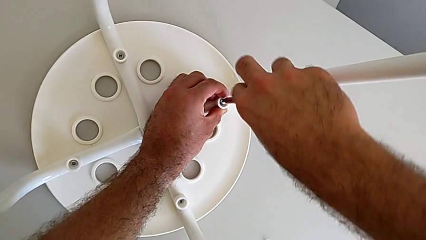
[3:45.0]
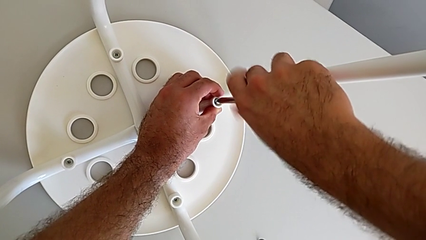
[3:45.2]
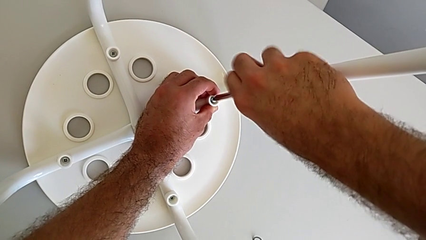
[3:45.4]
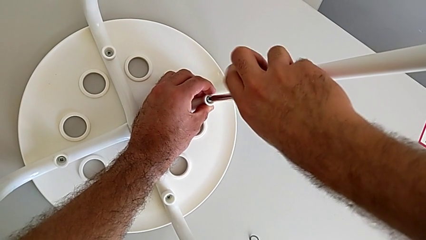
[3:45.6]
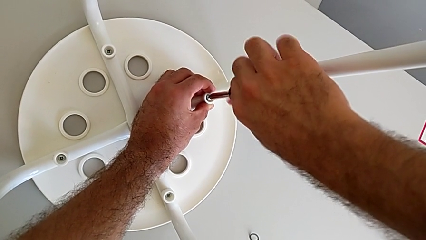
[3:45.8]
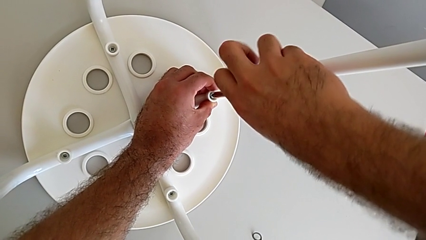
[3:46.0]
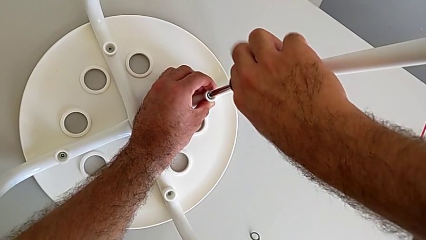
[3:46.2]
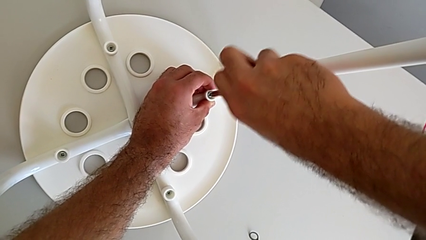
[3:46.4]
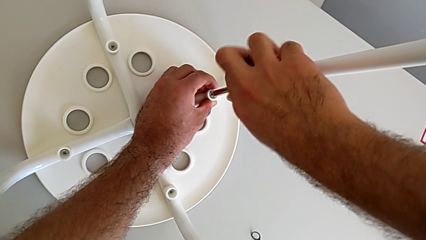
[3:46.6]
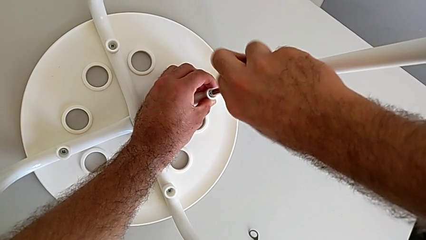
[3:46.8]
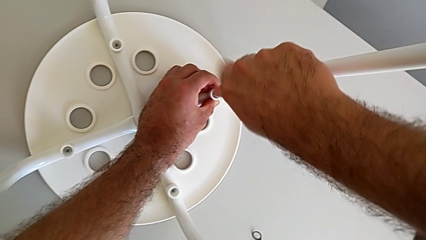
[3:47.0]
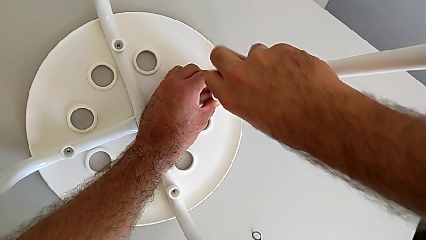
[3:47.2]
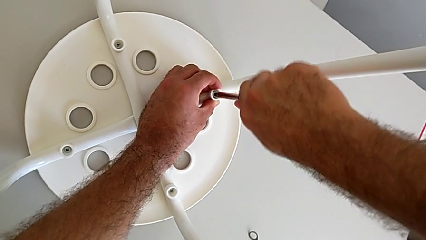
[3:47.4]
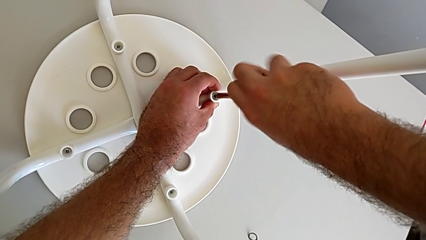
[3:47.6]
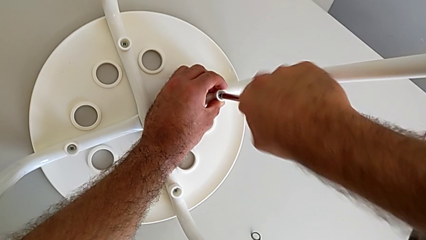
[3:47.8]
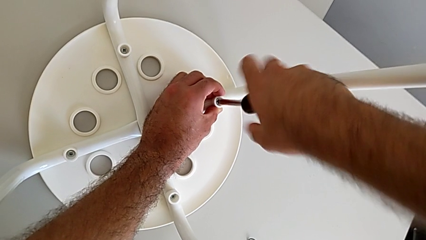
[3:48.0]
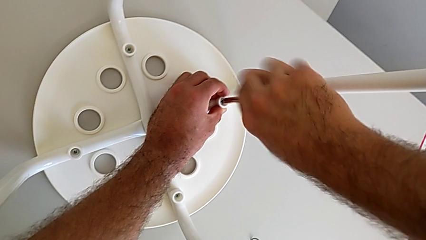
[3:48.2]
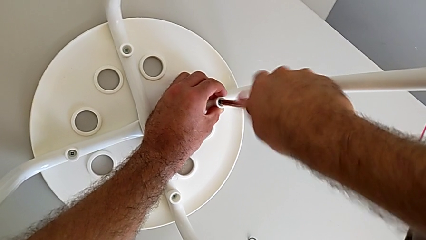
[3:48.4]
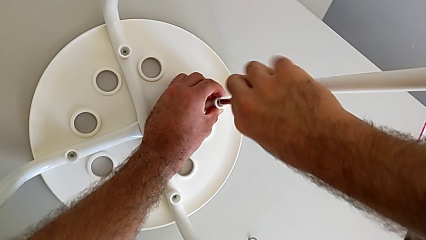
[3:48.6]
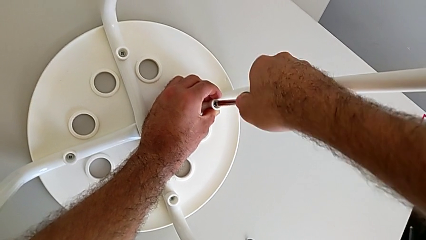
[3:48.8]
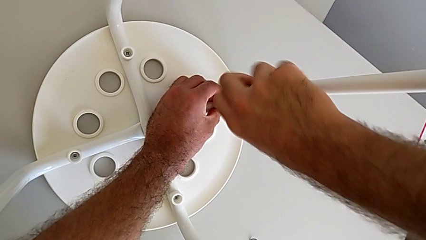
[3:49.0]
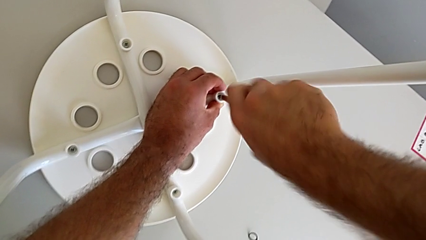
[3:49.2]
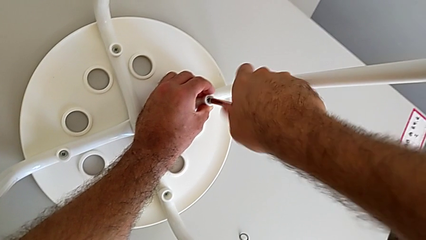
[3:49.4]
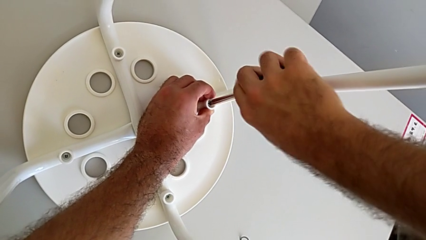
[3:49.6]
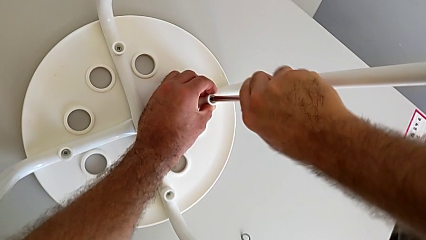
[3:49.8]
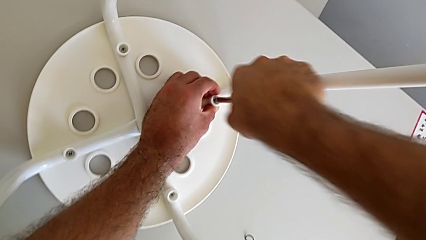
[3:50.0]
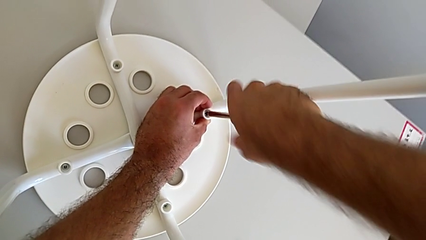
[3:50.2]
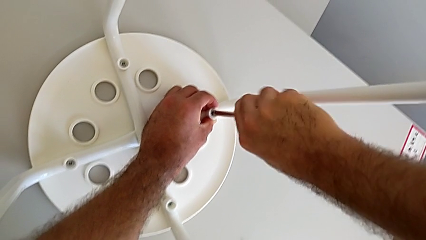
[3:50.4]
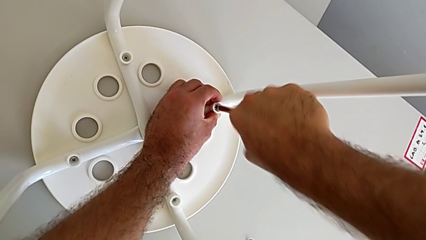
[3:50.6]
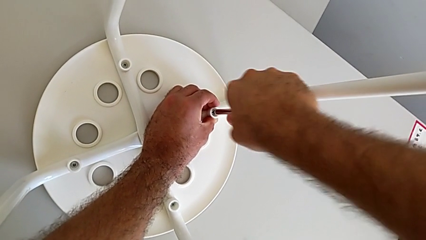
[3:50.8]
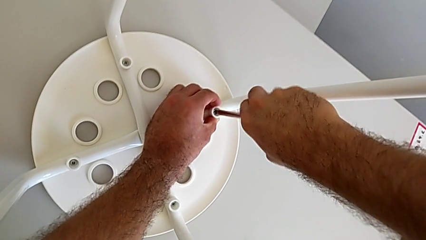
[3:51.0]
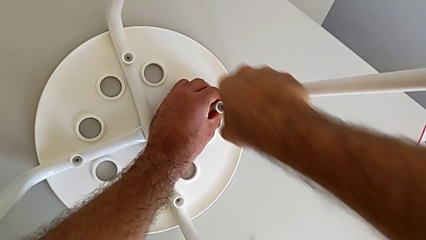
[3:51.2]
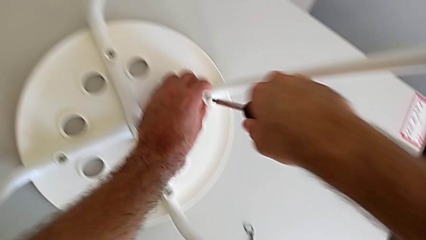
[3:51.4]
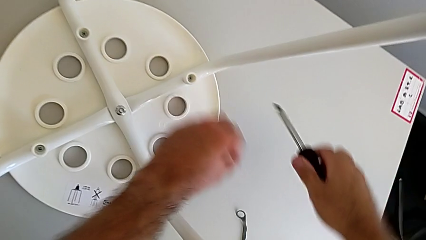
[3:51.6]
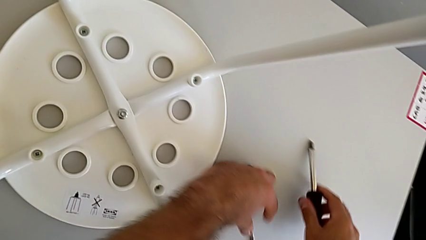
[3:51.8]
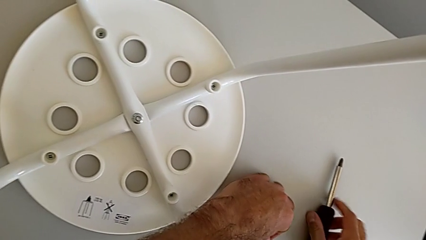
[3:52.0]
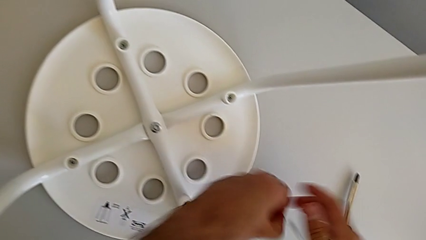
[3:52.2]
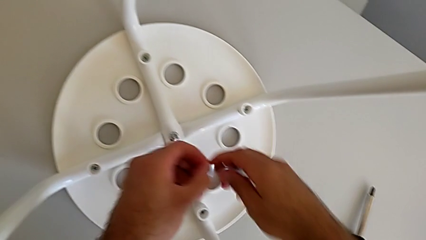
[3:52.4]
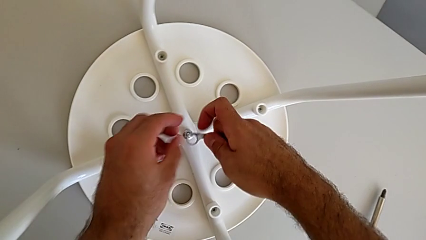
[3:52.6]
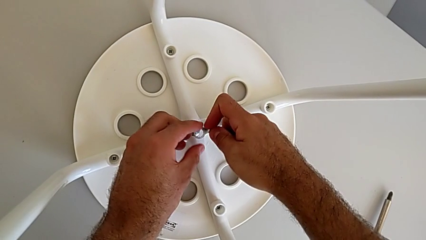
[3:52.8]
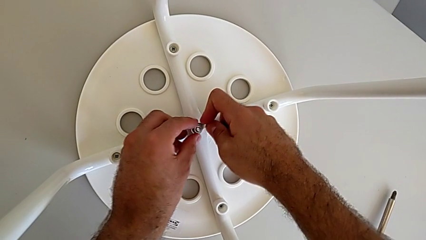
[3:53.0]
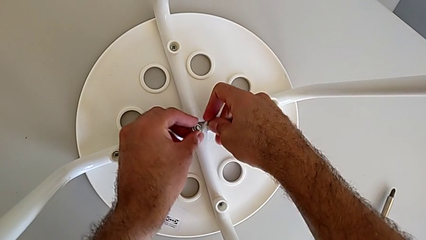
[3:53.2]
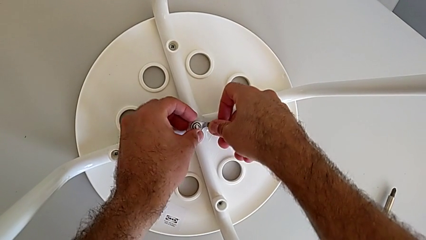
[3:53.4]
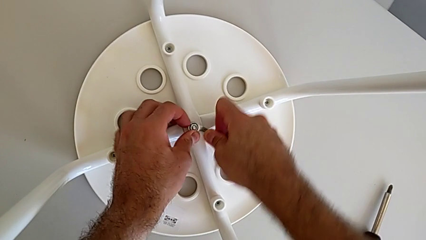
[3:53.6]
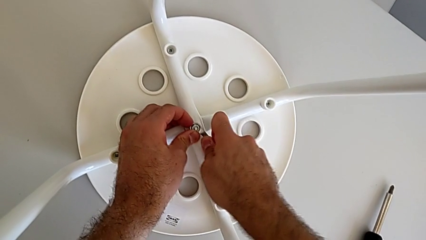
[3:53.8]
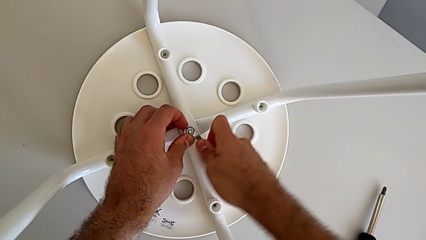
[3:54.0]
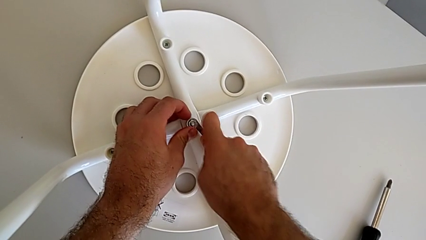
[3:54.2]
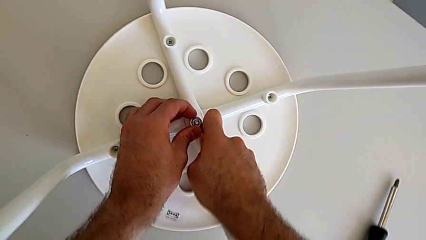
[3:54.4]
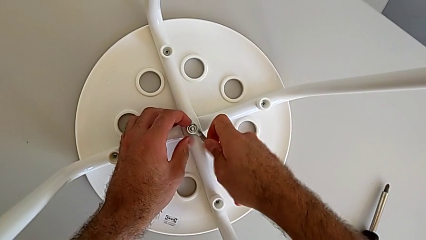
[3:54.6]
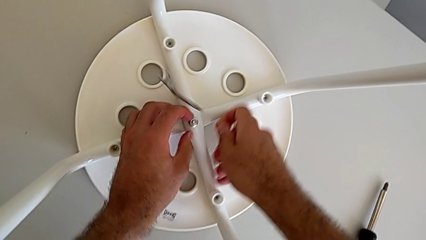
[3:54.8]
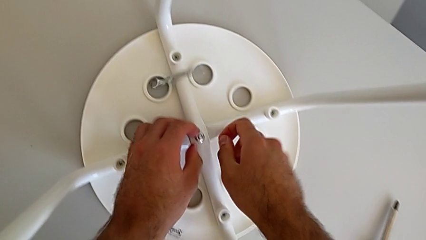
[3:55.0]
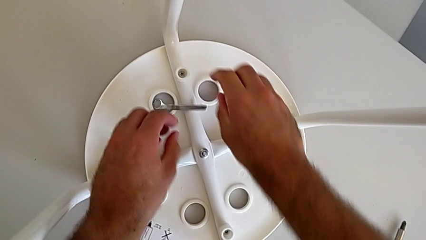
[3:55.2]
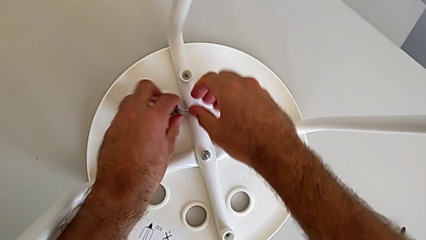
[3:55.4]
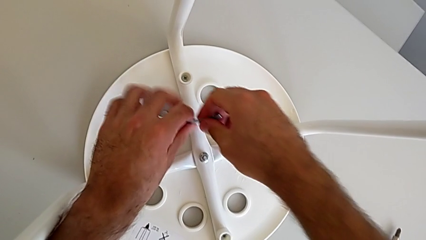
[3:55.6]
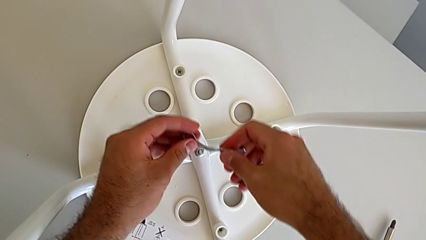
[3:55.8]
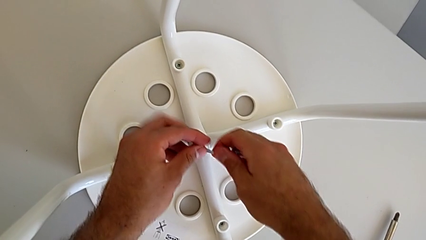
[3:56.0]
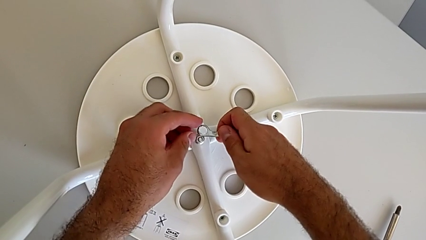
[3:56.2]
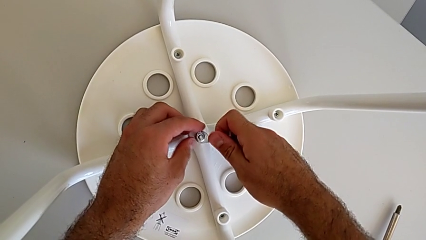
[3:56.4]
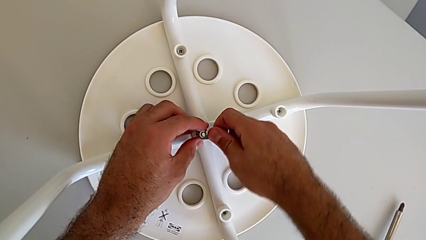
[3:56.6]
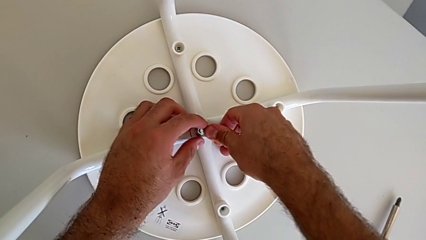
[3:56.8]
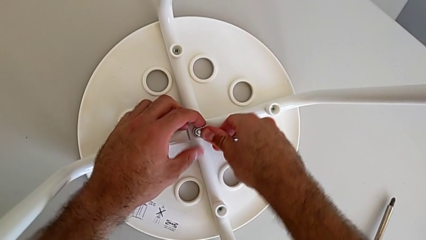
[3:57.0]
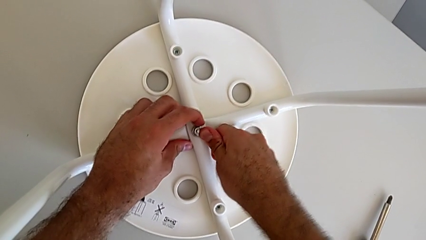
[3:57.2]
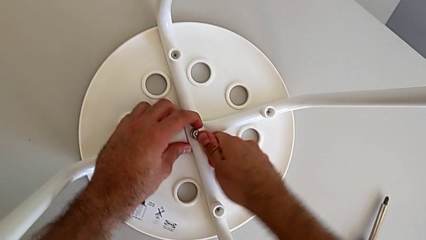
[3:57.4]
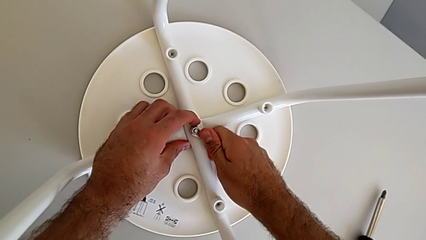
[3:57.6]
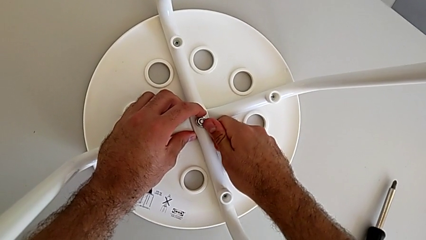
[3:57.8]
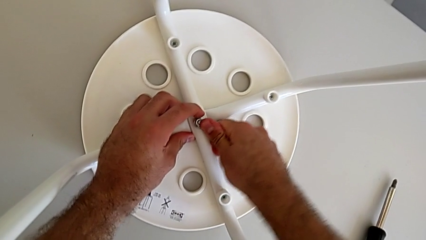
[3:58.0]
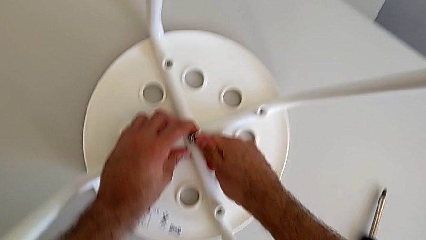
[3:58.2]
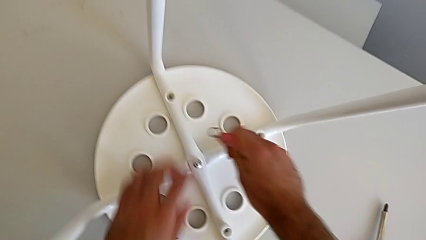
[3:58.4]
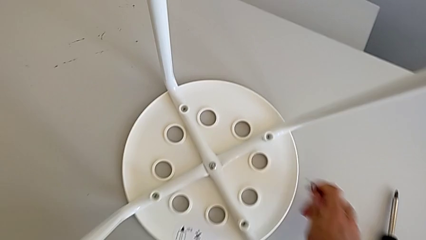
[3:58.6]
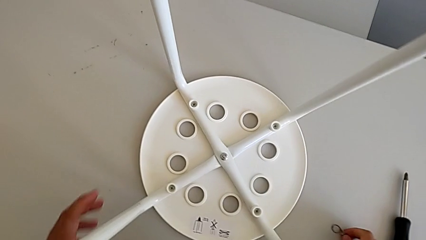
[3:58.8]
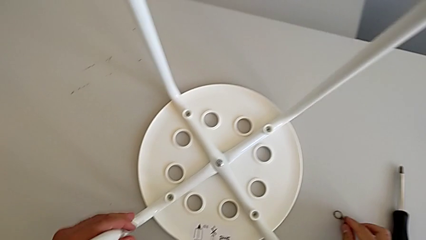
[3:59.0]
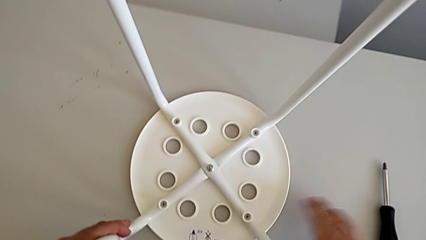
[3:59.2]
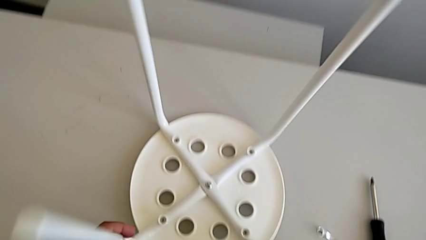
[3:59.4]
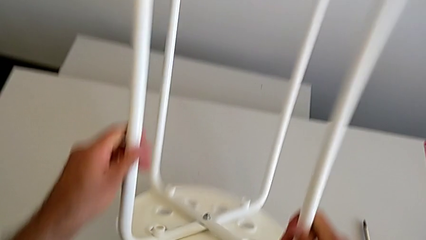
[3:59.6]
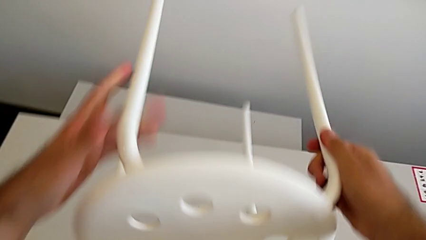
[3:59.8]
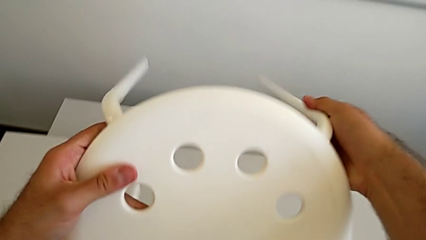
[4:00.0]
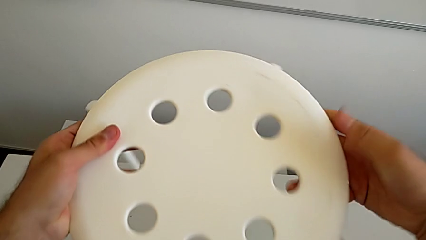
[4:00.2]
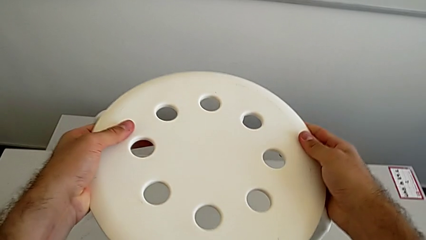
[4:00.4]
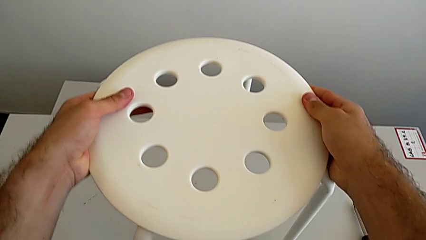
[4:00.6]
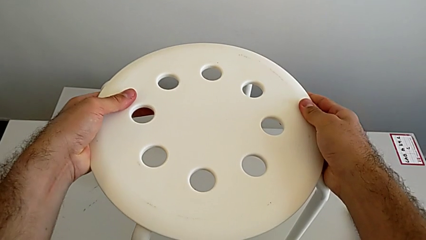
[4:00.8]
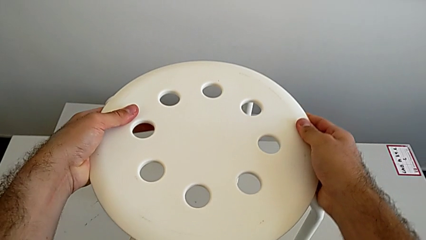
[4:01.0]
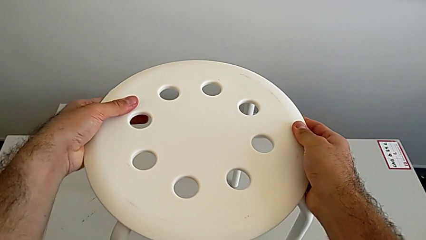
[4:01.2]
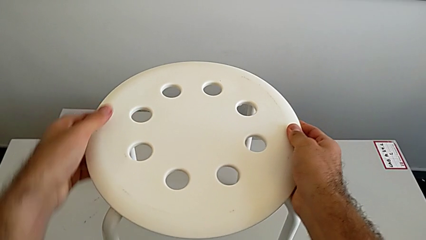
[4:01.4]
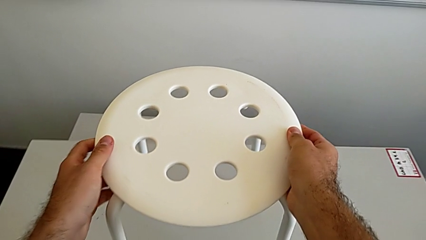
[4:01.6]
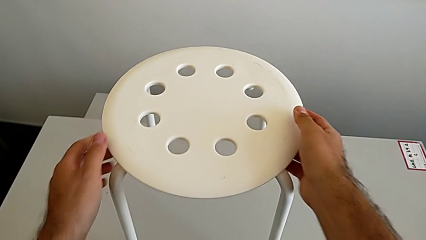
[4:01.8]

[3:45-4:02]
The camera wearer is assembling the seat. They screw the screw, withdraw the screwdriver, grab the hexagonal wrench with the left hand and place the screwdriver with the right hand. They insert the hexagonal wrench, screw the hex nut, wrongly drop the hexagonal wrench, grab it, insert it, screw the hex nut, withdraw the screwdriver and rotate the stool.
